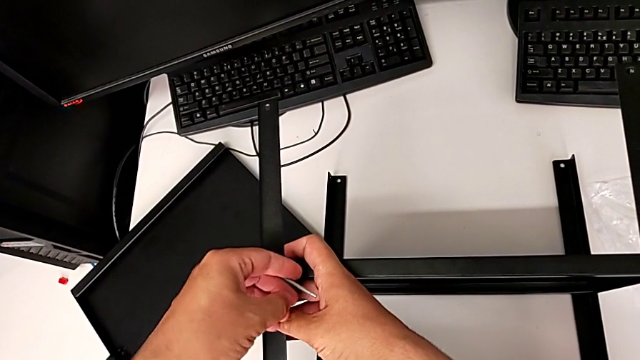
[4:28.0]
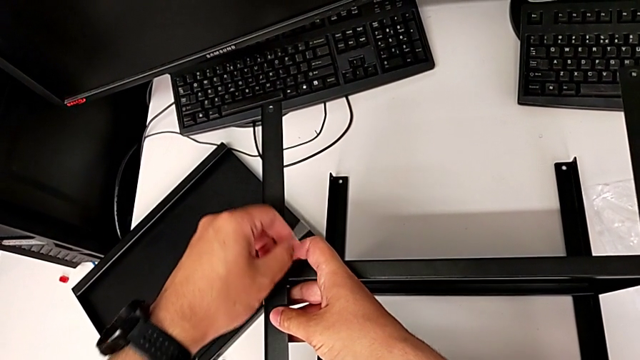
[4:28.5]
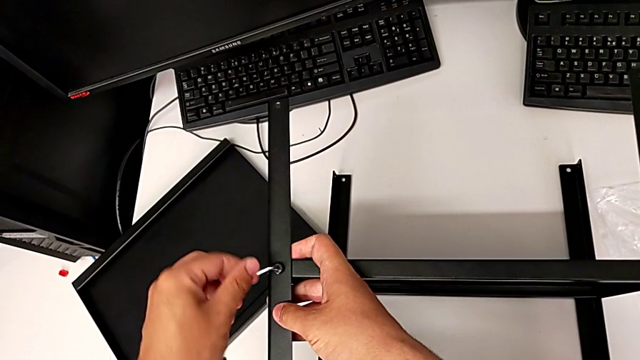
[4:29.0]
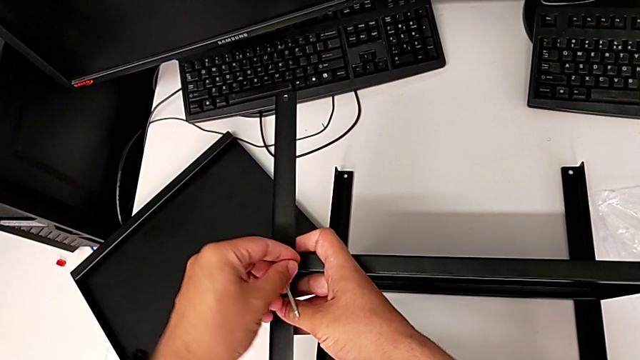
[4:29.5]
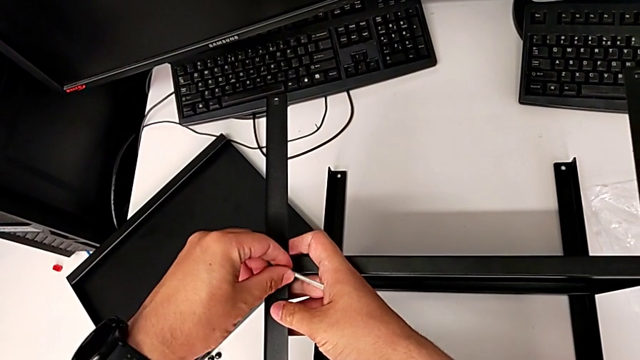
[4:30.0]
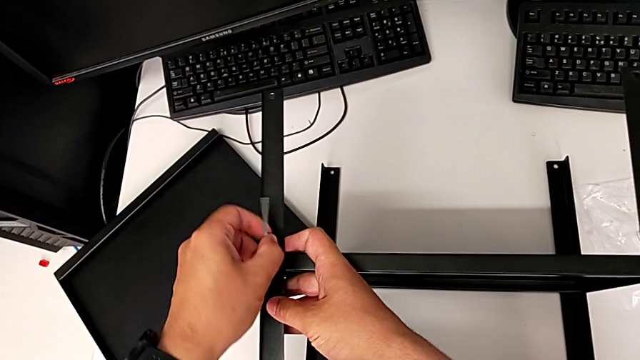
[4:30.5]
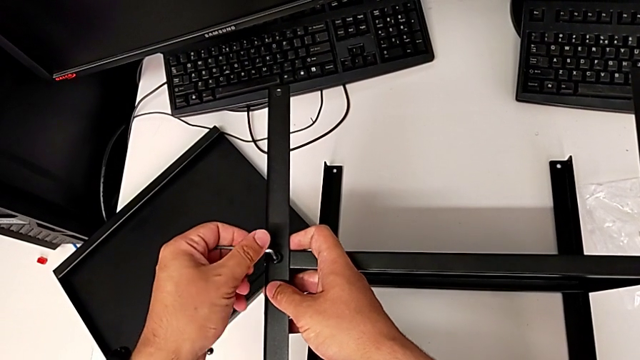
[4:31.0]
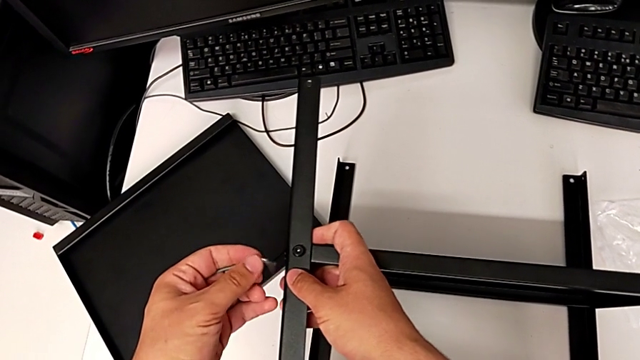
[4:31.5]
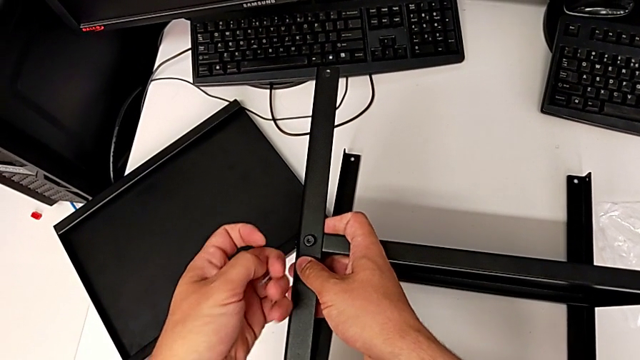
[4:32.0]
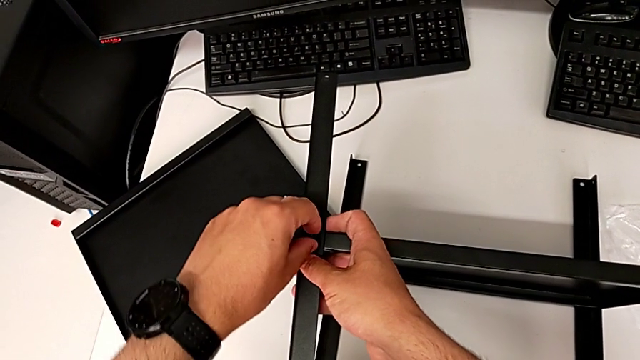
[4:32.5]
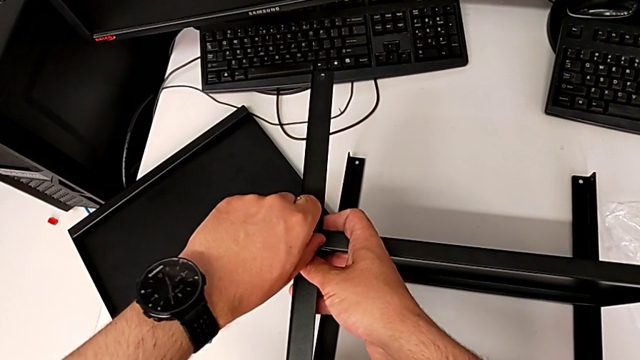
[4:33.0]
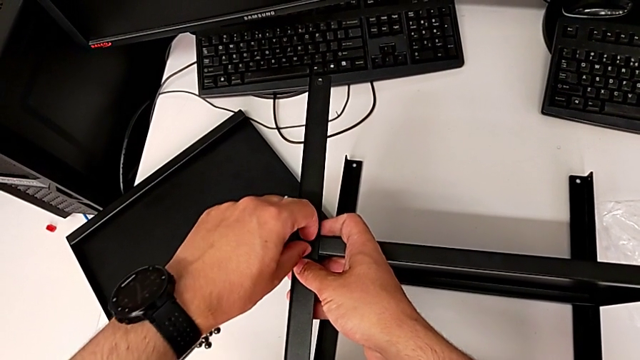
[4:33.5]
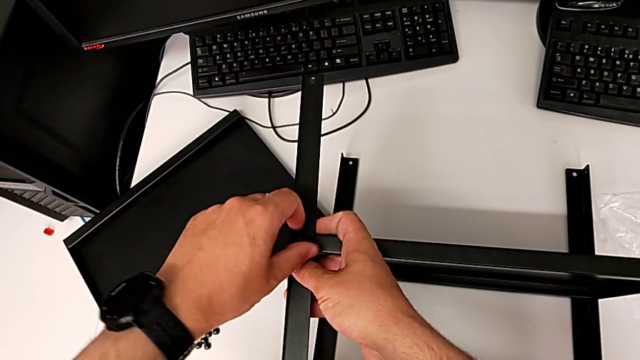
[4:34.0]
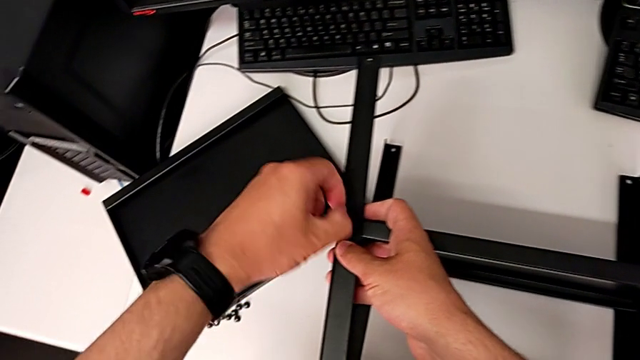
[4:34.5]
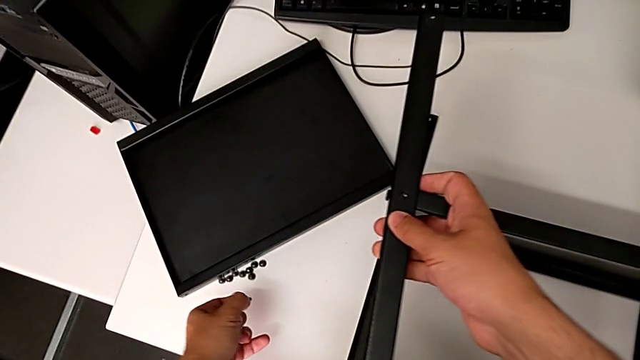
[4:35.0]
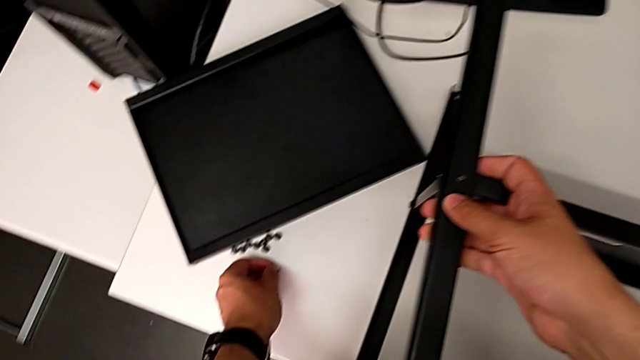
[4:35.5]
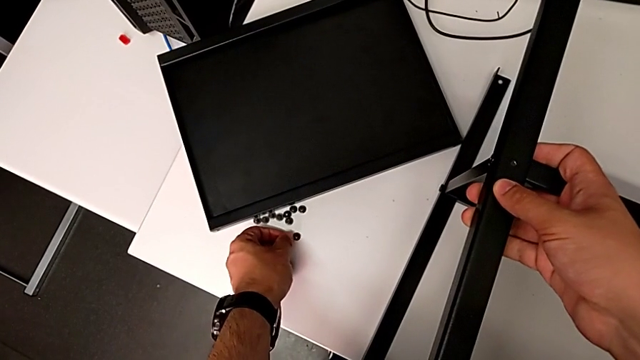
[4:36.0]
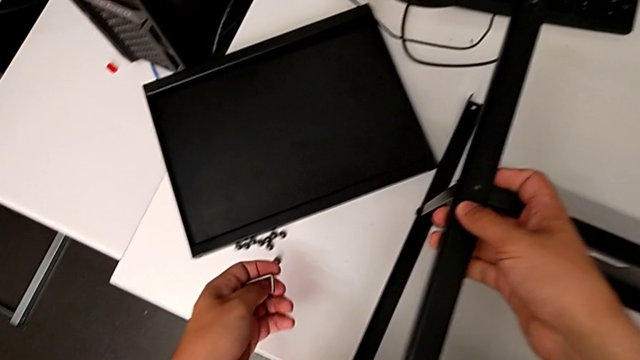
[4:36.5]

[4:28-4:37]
The camera wearer is removing the first leg from the shelf. They unscrew the hex socket head, withdraw the Allen wrench, disassemble the hex socket head and place it.

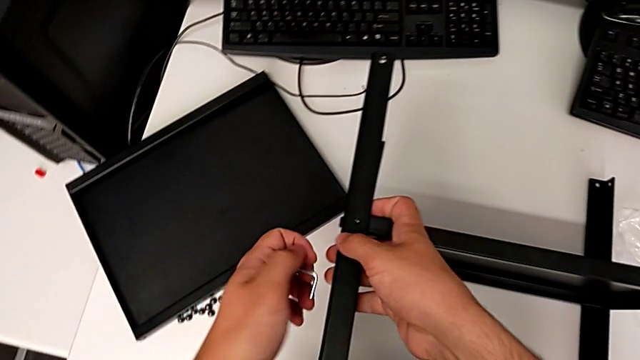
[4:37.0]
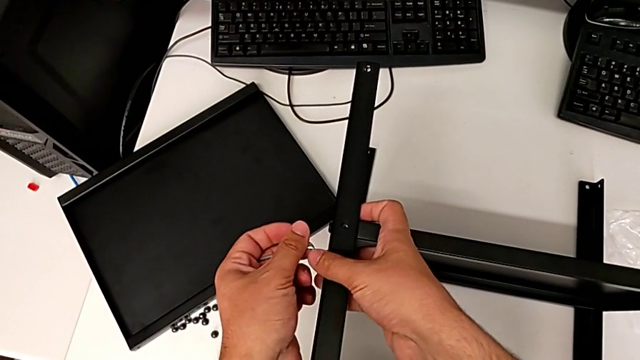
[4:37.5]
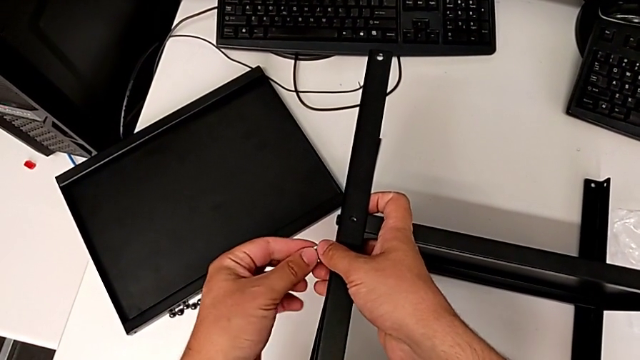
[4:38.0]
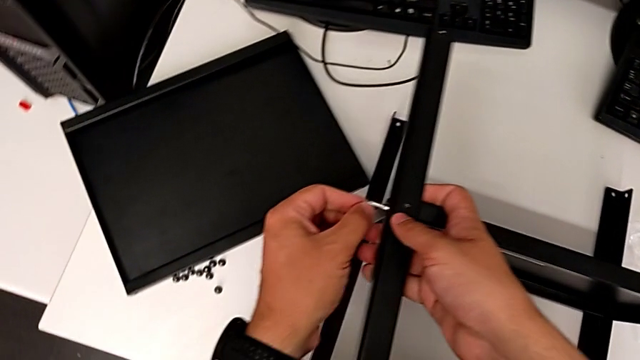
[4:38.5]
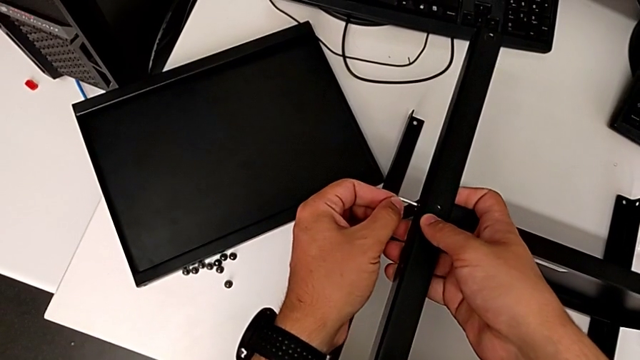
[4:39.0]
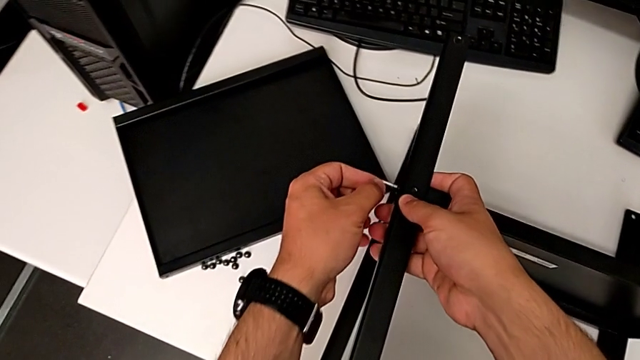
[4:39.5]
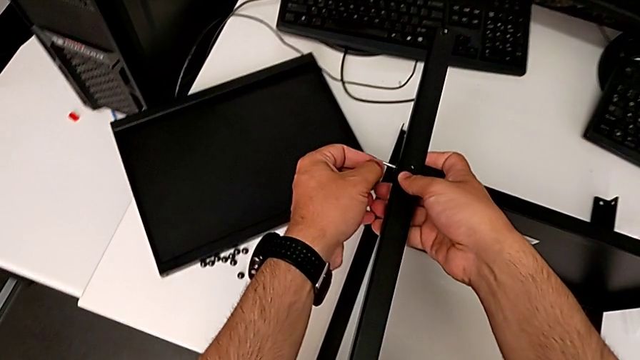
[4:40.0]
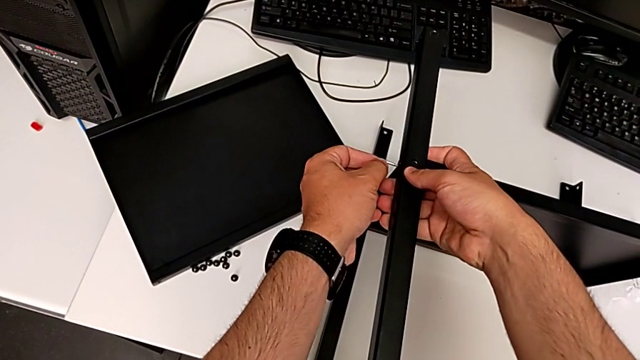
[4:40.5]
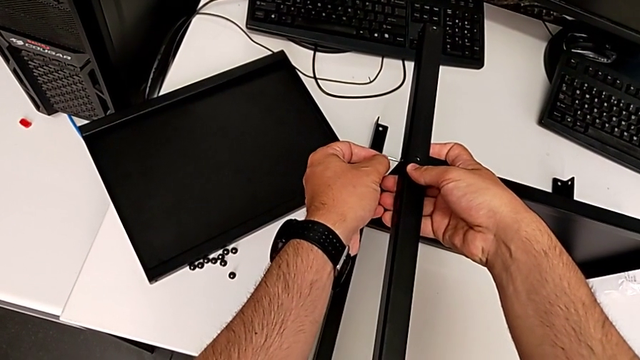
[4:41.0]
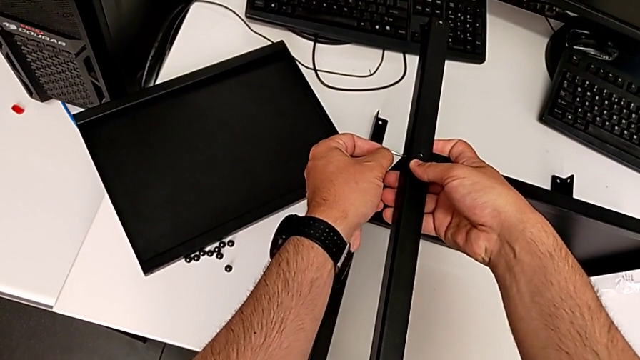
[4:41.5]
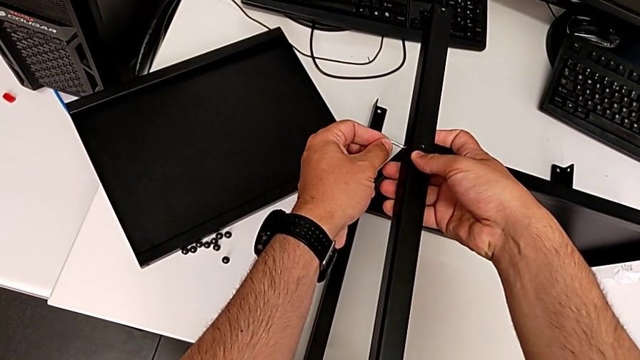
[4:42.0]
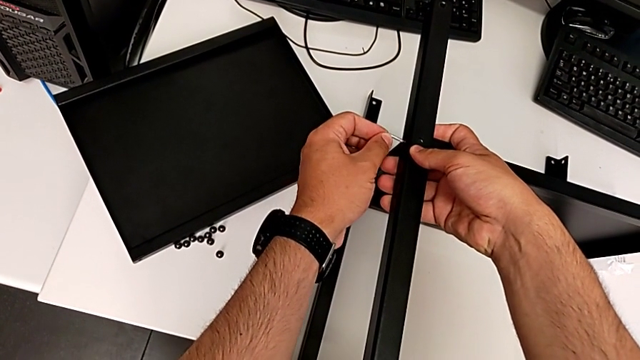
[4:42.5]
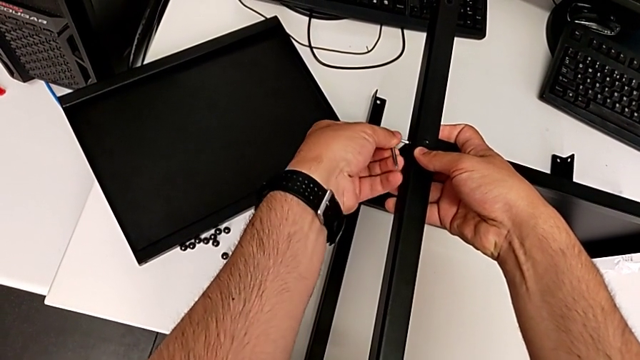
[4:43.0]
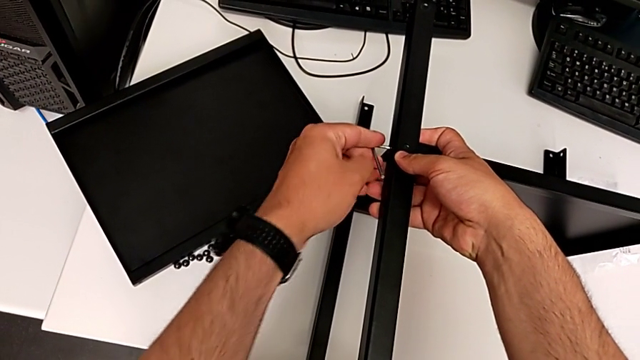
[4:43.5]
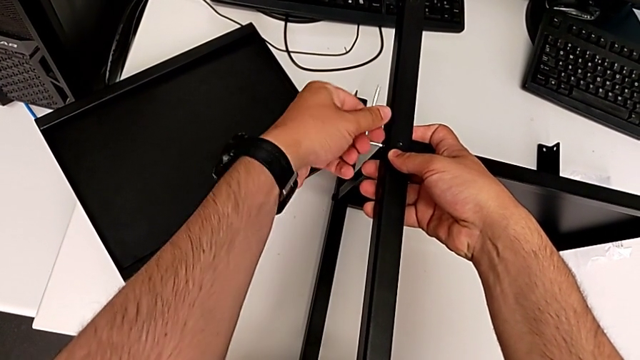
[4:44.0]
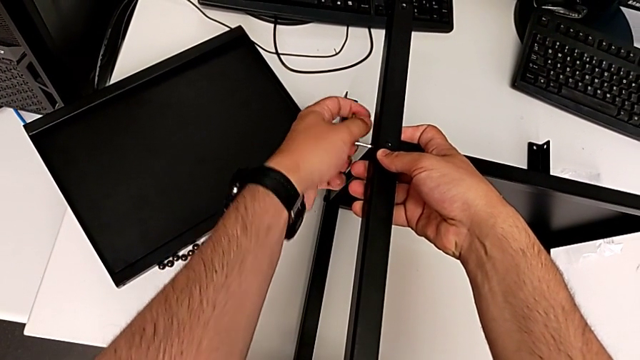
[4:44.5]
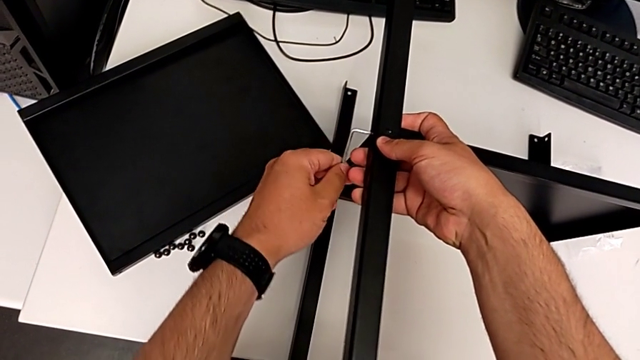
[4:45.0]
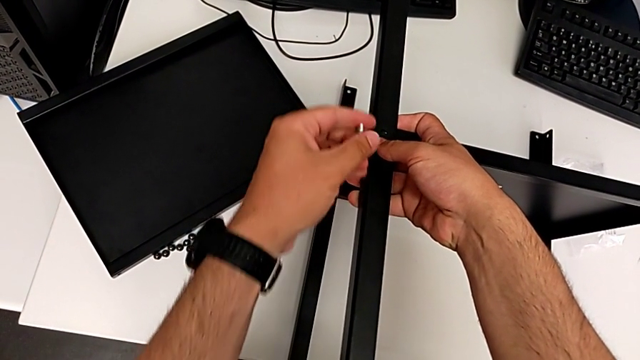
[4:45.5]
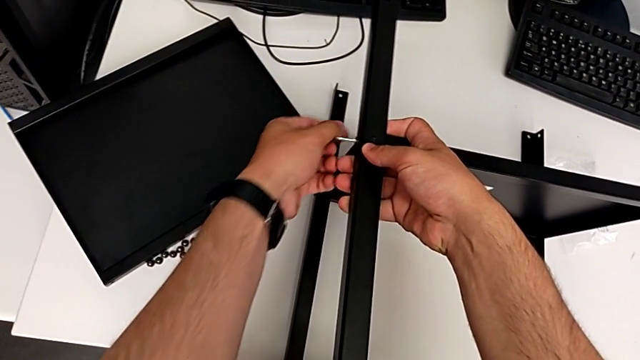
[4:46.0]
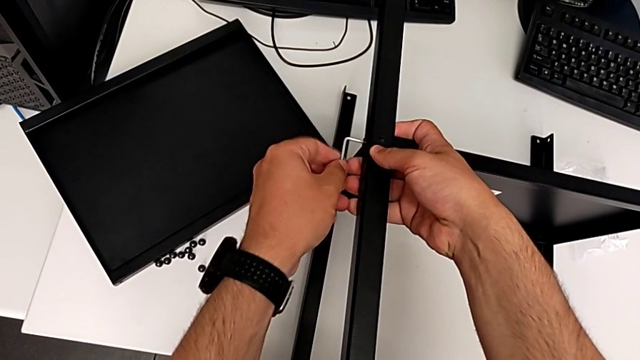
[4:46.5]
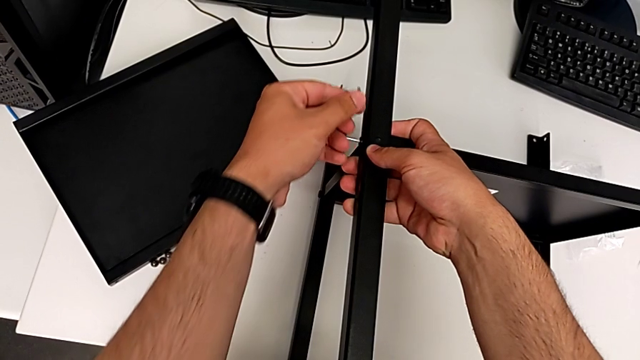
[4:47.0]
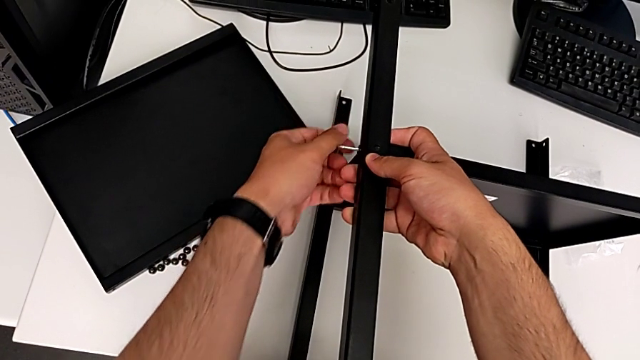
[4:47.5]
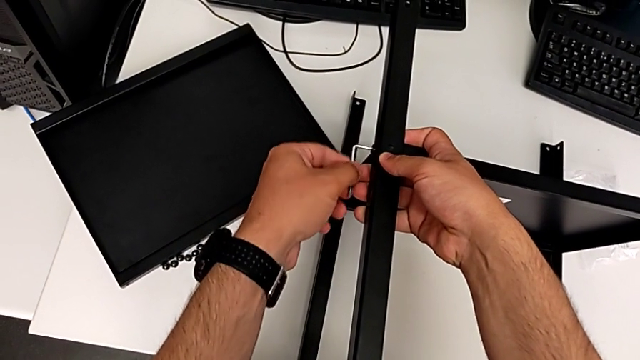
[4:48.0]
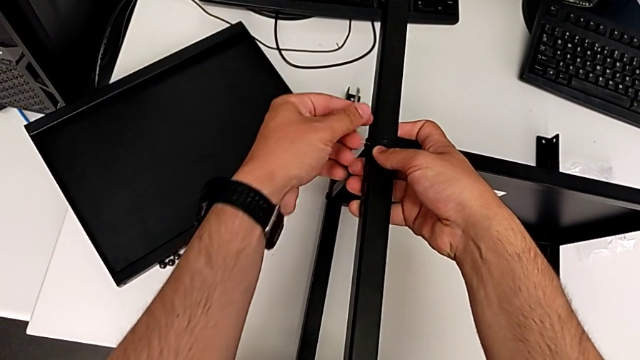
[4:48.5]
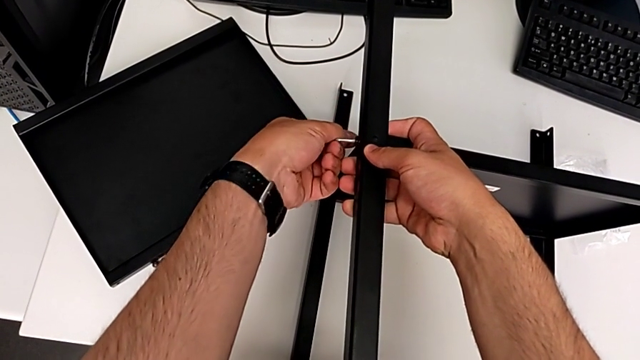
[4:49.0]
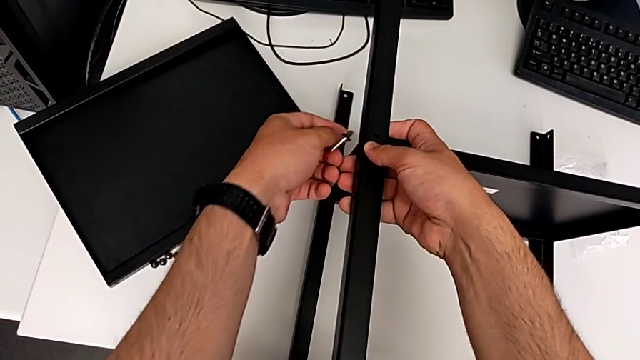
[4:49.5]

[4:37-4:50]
The camera wearer is removing the first leg from the shelf. They insert the Allen wrench, rotate it, withdraw it and disassemble the hex socket head.
